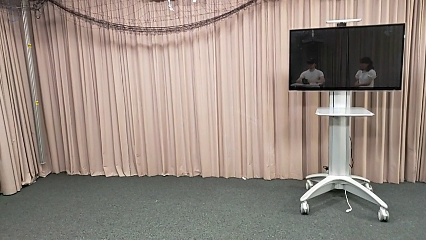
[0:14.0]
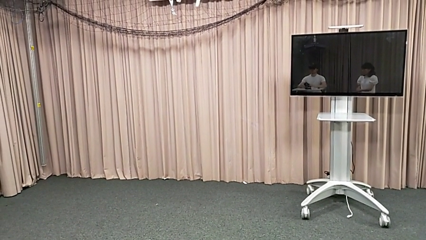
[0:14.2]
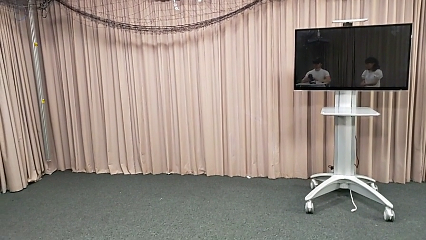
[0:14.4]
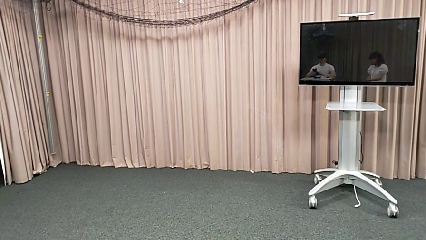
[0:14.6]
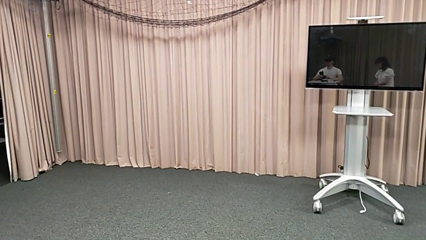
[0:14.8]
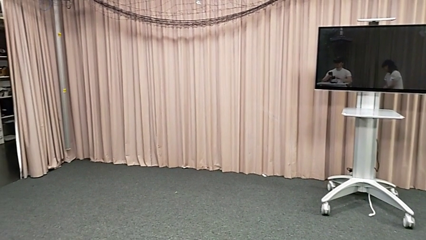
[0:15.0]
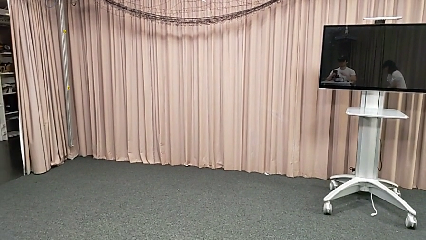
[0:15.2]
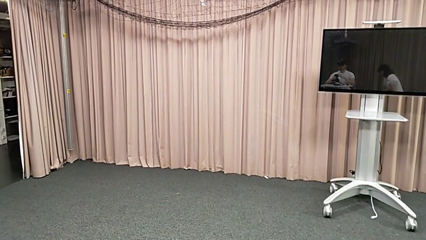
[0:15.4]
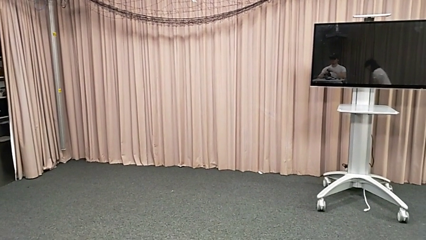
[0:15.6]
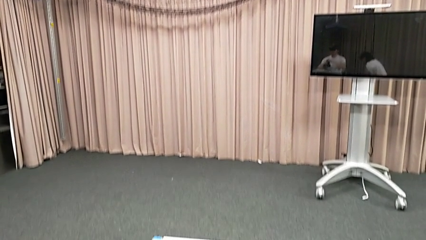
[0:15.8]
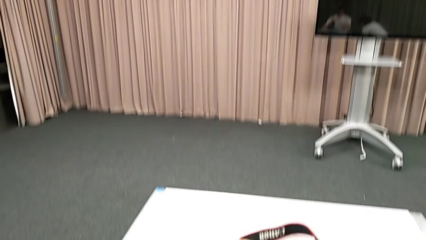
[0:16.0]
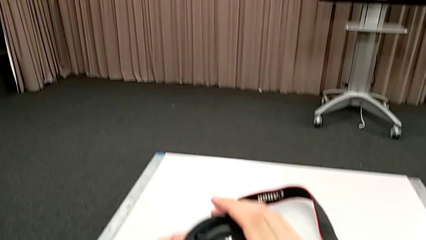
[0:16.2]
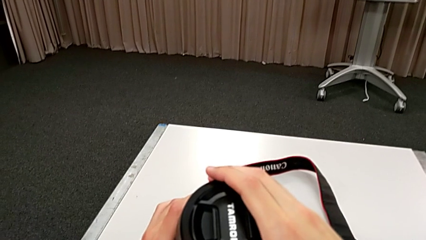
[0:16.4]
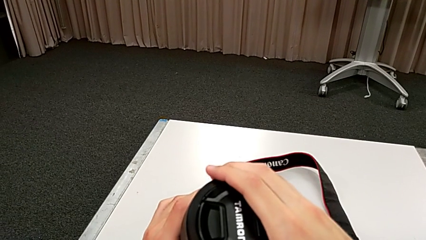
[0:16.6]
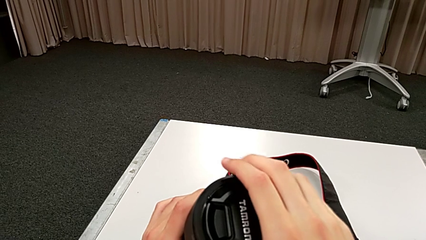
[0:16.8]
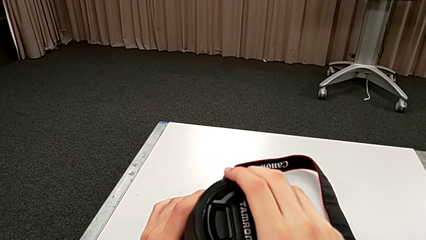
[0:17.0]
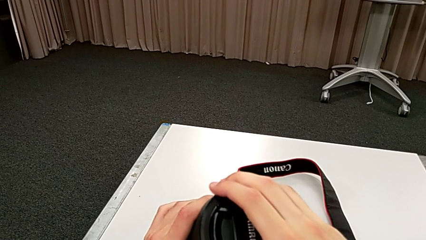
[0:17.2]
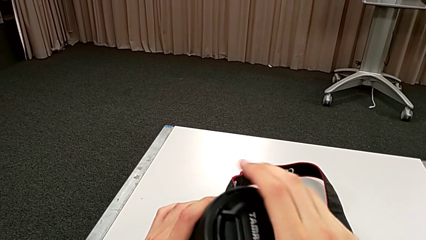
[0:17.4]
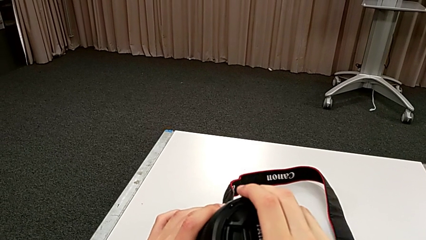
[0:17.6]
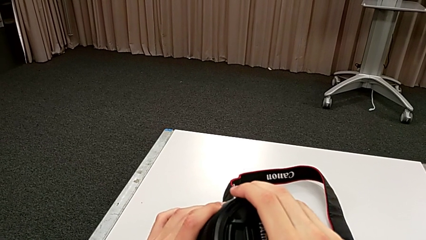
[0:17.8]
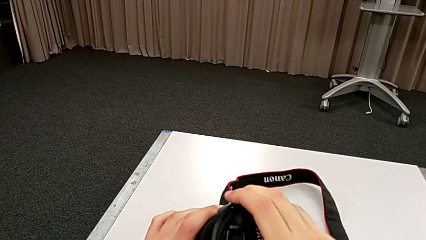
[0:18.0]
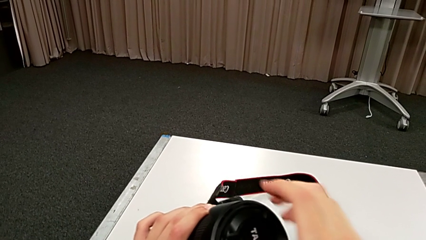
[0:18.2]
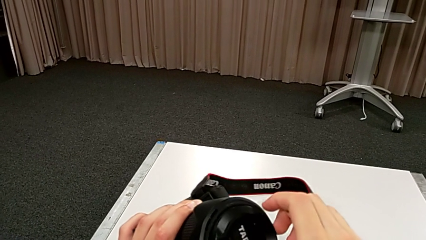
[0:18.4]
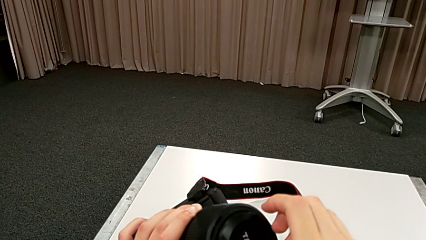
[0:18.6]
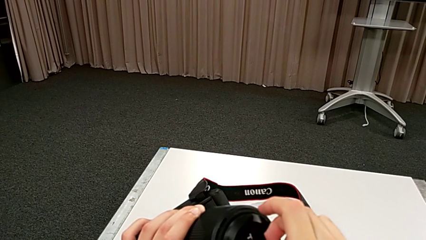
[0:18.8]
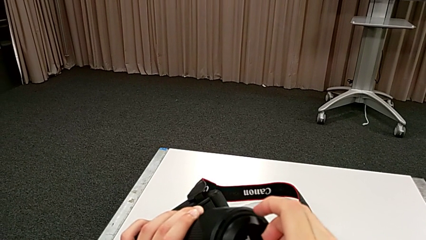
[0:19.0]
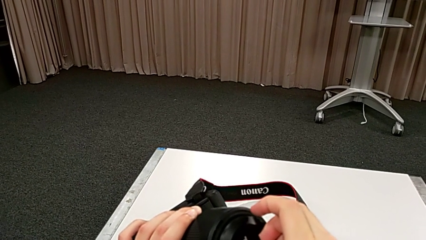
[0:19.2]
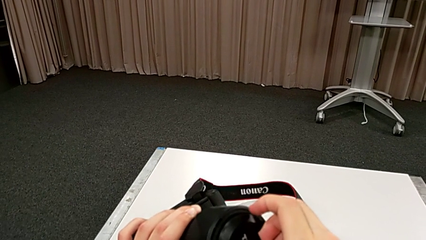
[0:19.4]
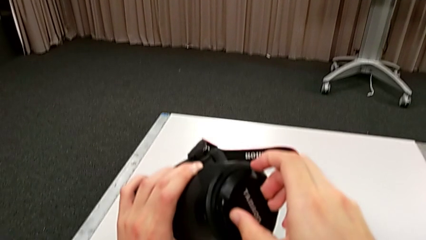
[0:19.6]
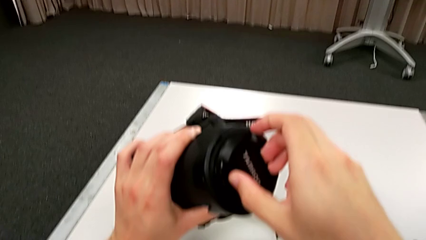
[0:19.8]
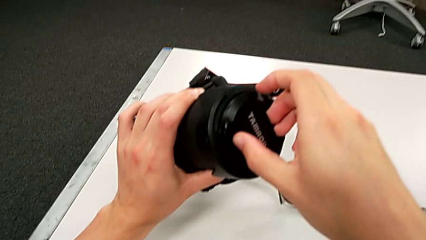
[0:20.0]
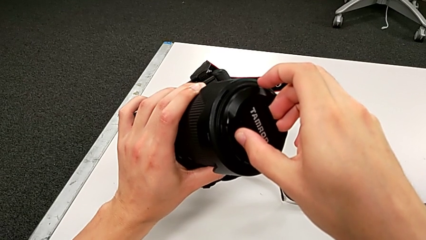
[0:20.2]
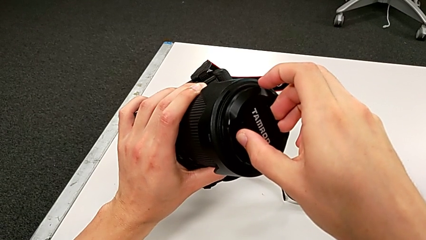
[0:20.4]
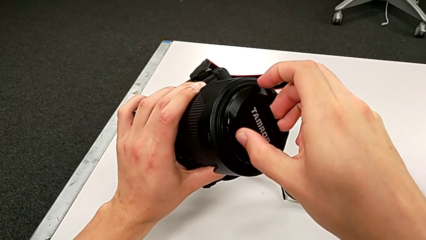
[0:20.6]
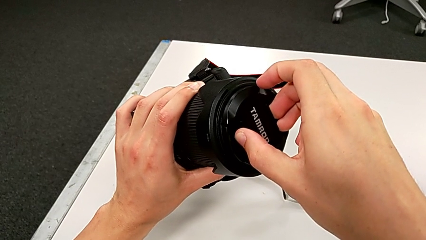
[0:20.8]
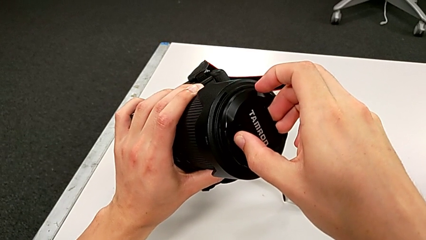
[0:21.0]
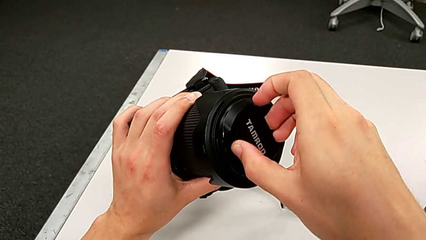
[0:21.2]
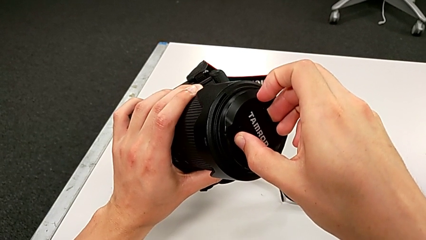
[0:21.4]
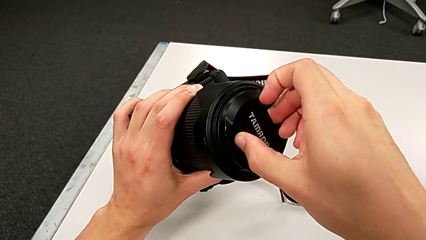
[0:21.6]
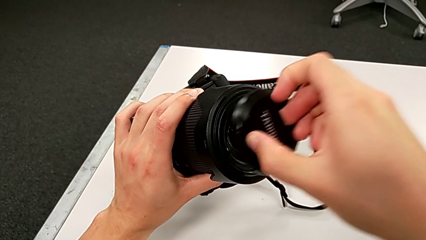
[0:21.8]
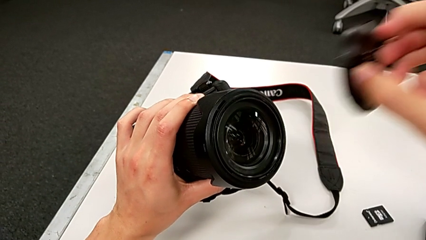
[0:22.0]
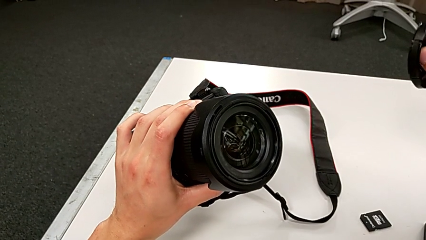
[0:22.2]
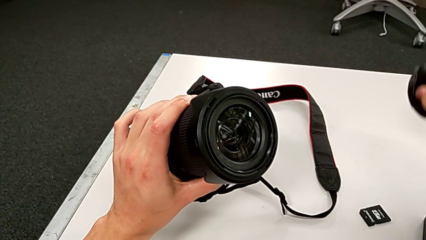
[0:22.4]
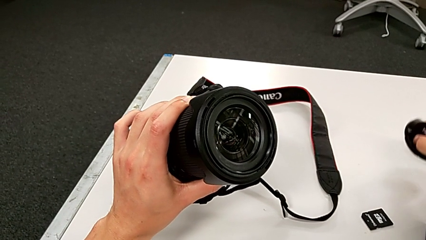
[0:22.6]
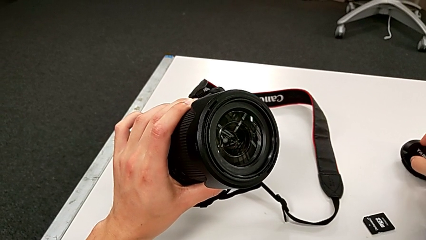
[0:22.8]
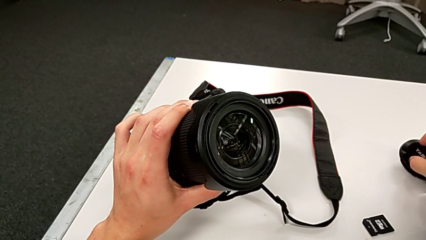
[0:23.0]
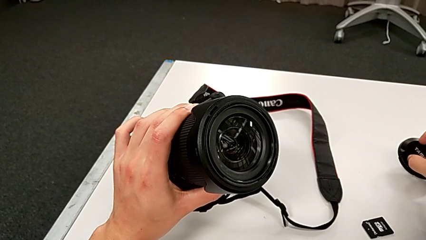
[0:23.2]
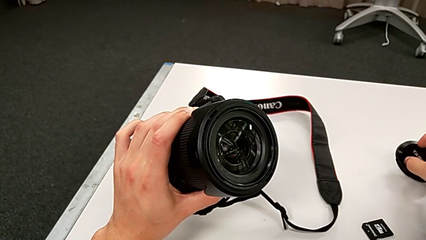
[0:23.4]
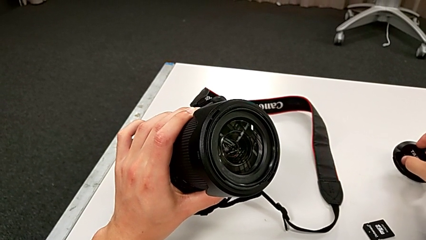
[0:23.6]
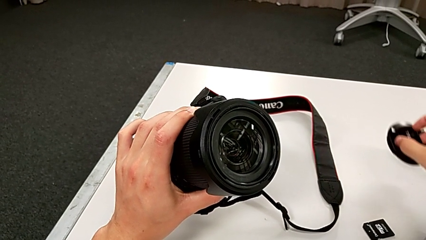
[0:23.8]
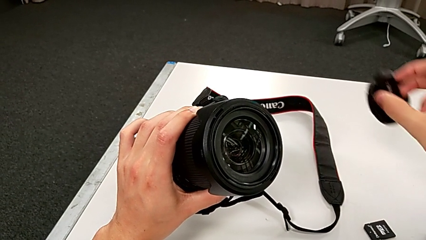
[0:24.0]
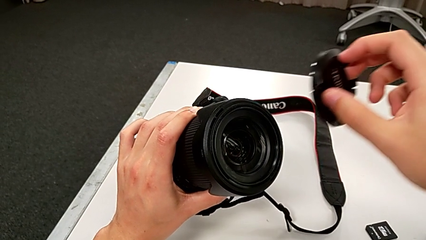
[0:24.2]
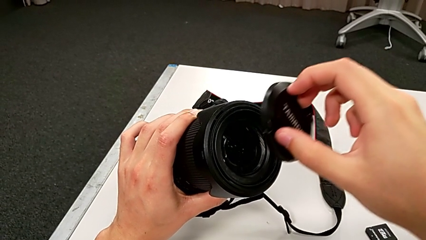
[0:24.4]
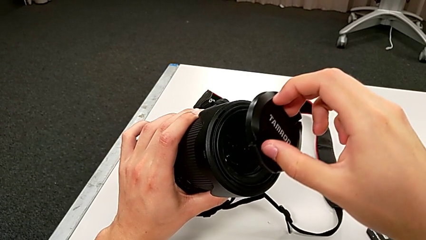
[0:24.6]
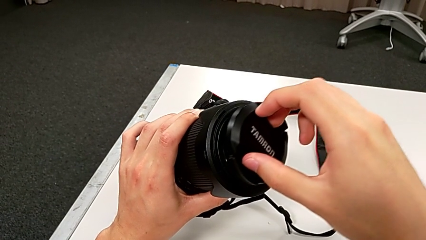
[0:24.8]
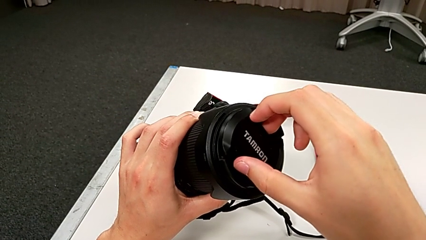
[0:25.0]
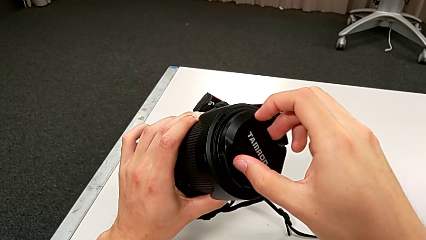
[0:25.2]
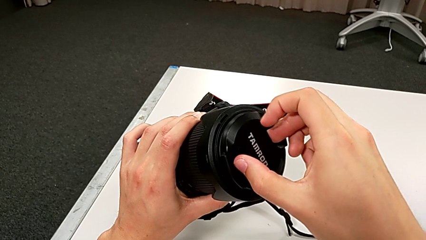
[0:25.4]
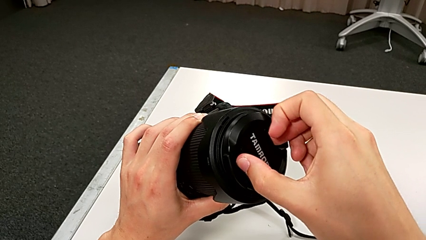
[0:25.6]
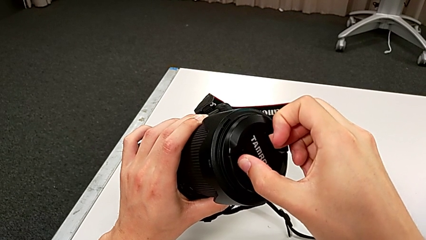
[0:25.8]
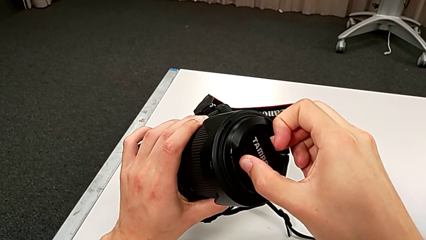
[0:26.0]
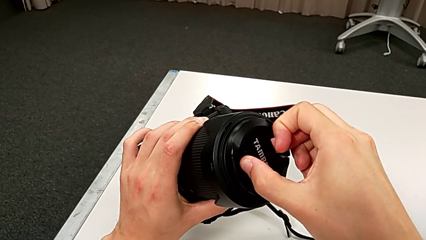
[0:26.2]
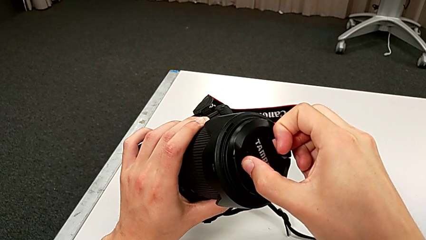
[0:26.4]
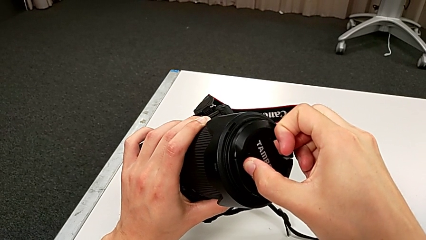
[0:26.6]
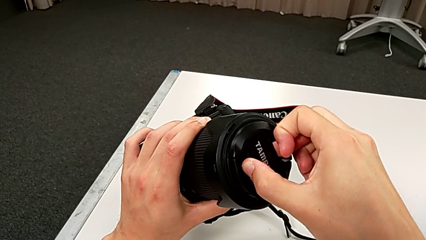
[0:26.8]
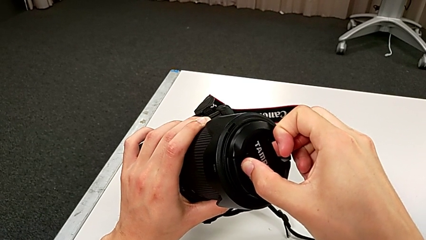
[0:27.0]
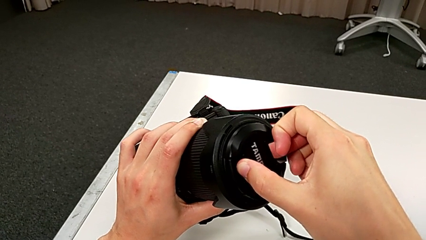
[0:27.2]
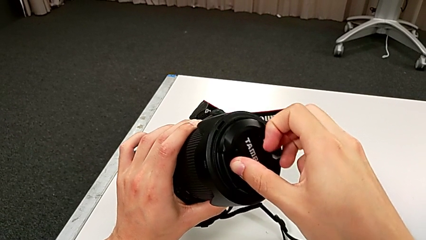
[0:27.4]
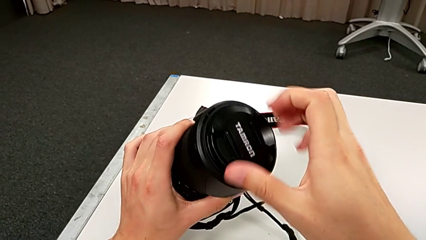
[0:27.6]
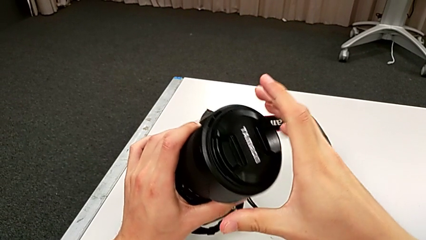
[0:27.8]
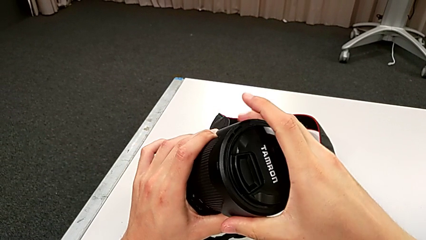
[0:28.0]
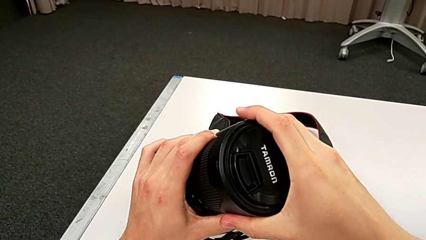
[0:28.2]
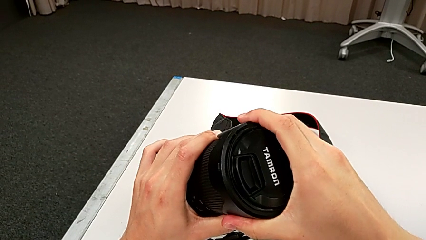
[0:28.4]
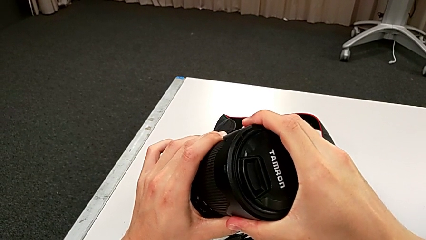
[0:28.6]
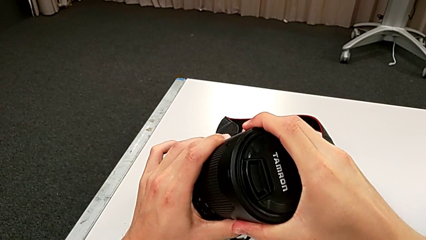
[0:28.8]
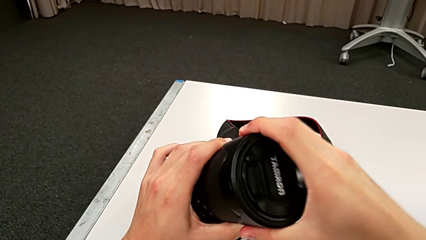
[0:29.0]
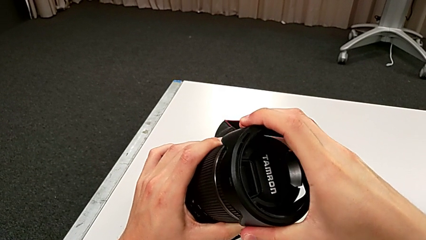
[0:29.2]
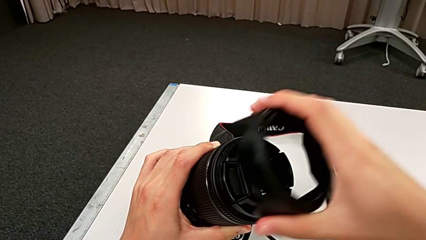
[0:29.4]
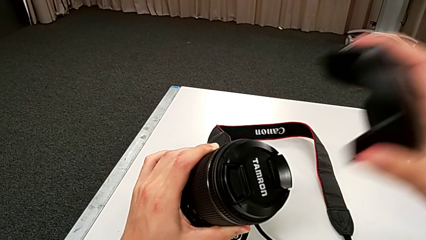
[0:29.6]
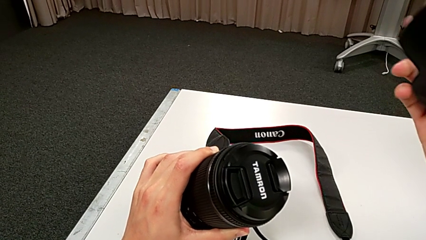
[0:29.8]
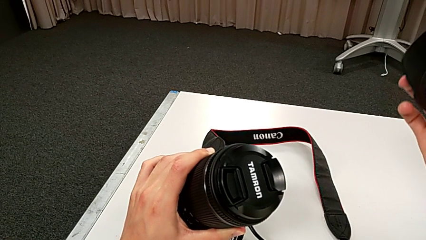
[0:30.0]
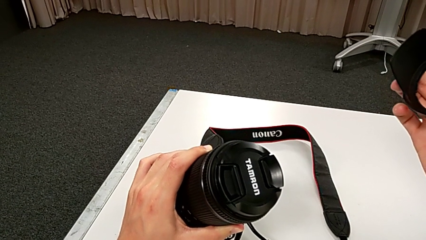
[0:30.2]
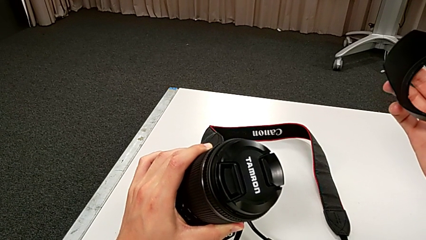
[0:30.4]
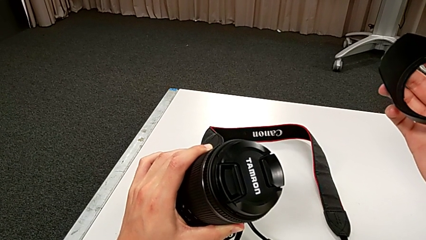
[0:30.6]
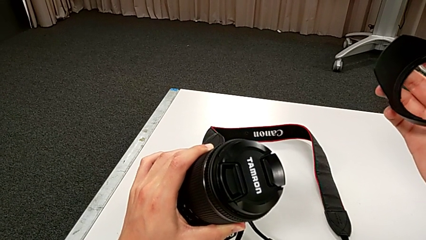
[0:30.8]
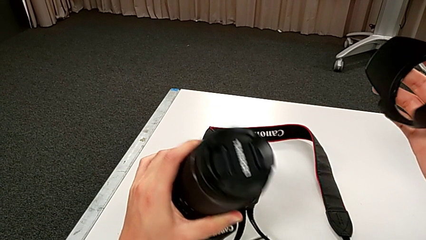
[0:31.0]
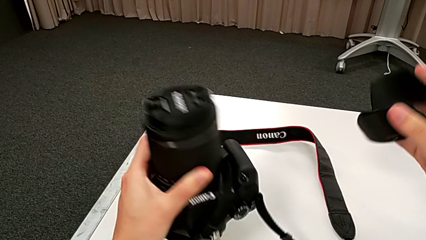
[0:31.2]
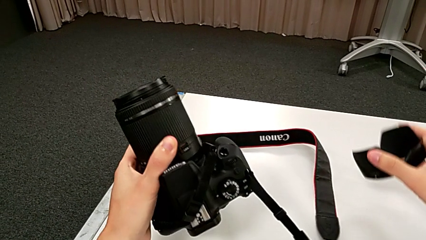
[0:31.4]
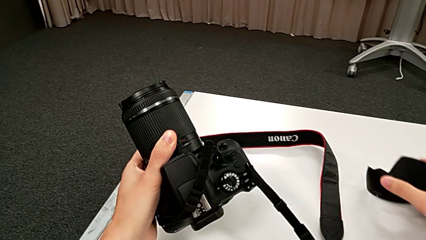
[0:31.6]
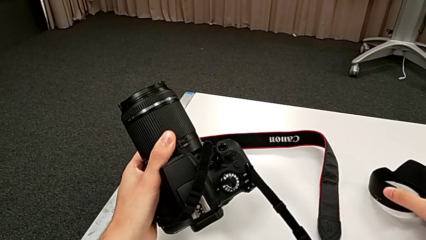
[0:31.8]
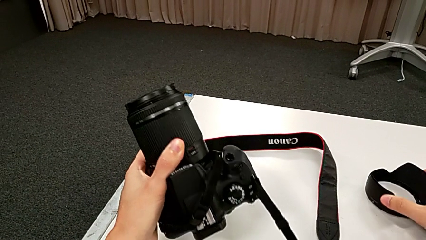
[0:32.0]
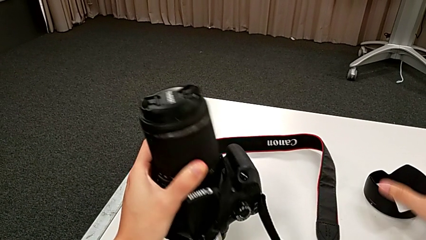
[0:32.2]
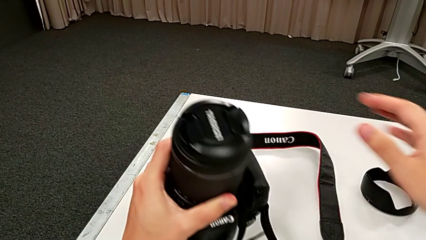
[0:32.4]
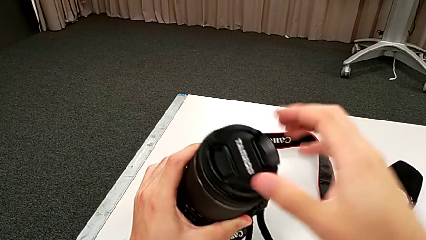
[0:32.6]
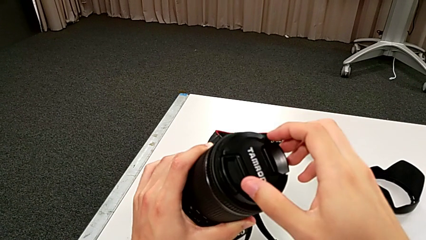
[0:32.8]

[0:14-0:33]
The camera wearer is detaching the lens. They grab the lens cover, wrongly withdraw it, removing the incorrect part of the DSLR camera, lift it, assemble it, grab it, wrongly withdraw it, detaching the incorrect piece, and place it.
